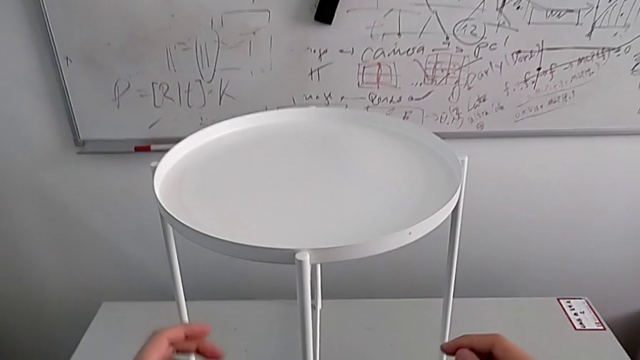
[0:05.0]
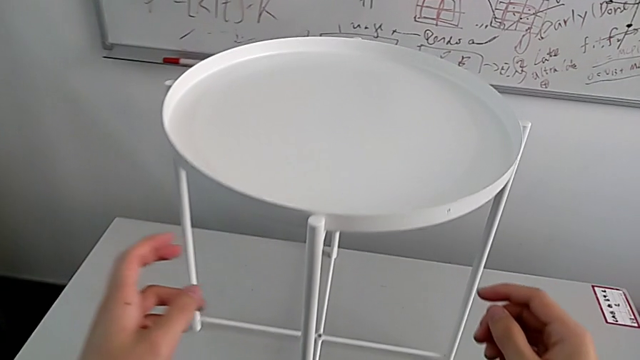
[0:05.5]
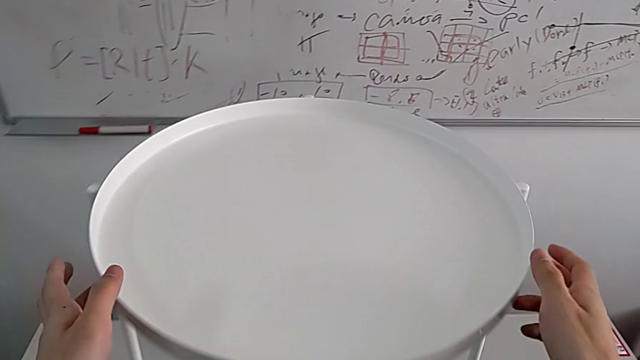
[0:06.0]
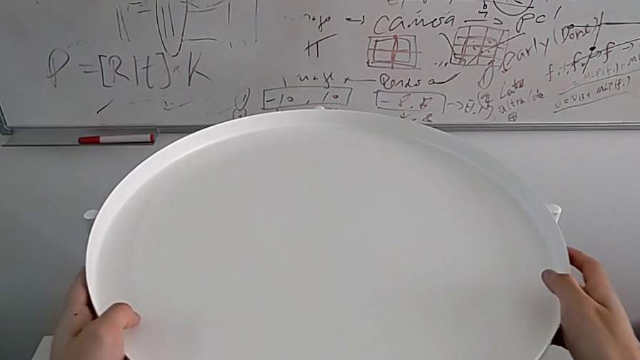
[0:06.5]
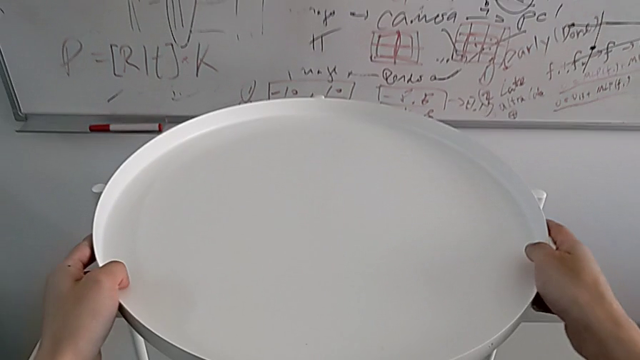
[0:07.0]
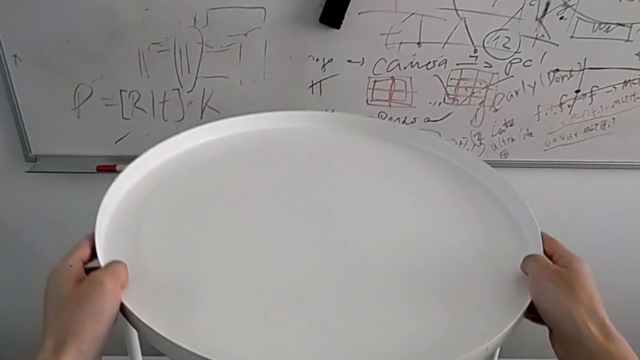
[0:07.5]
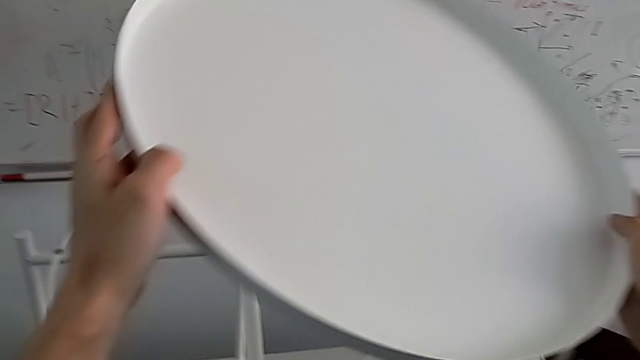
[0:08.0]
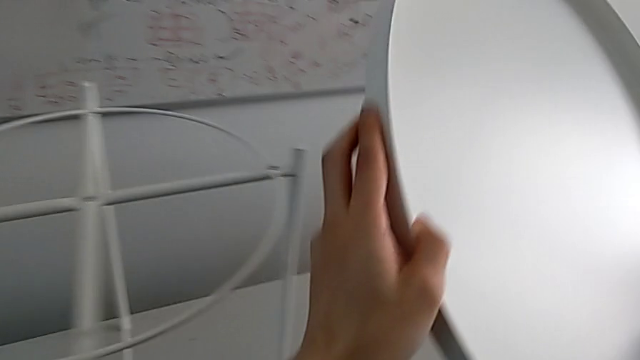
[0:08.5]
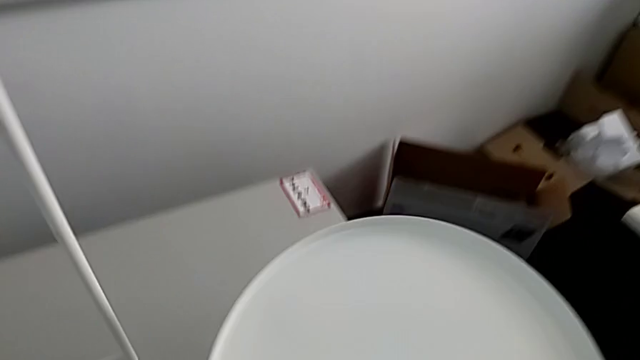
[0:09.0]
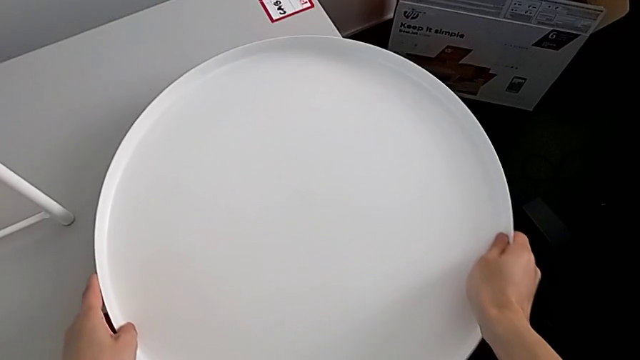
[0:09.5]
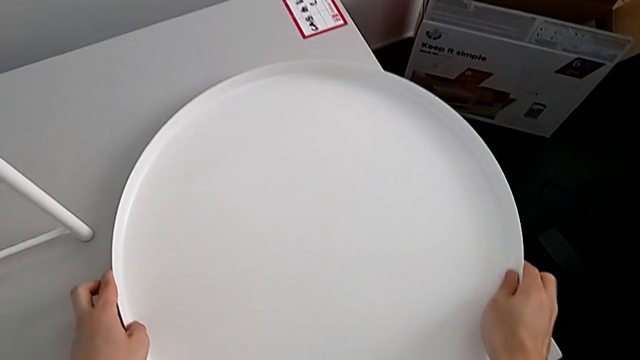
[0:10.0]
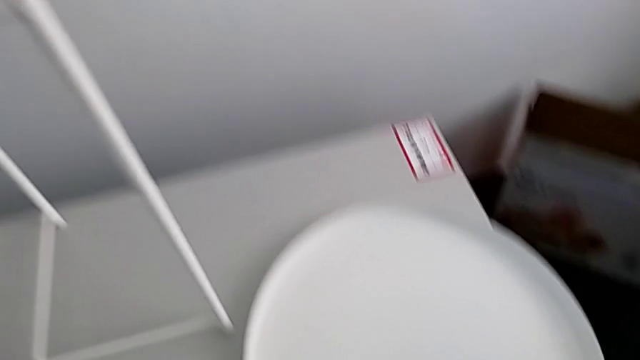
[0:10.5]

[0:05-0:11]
The camera wearer disassembles the round tray. They approach the tray table, disassemble the tray and place it.

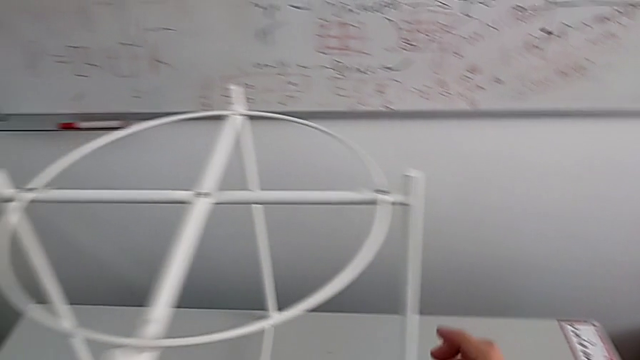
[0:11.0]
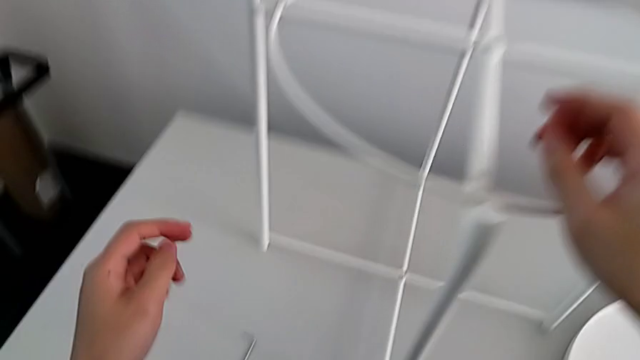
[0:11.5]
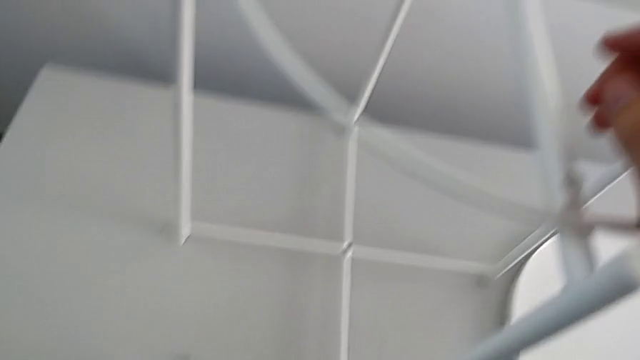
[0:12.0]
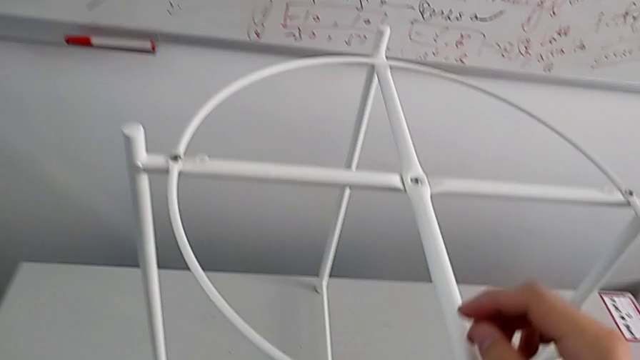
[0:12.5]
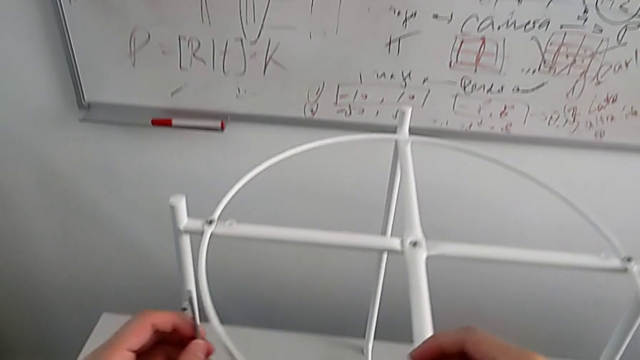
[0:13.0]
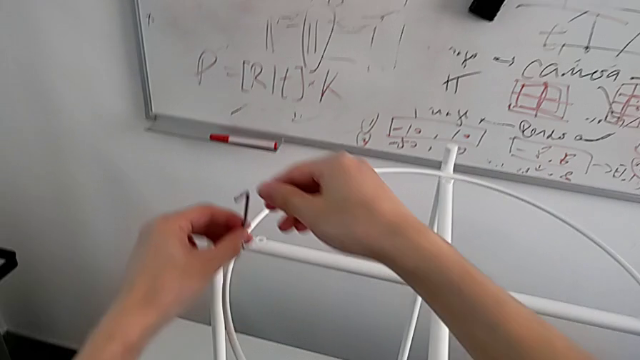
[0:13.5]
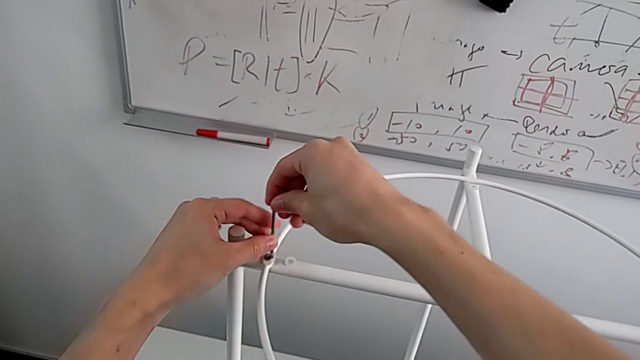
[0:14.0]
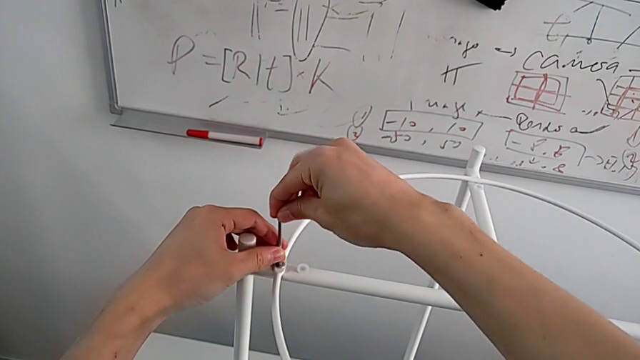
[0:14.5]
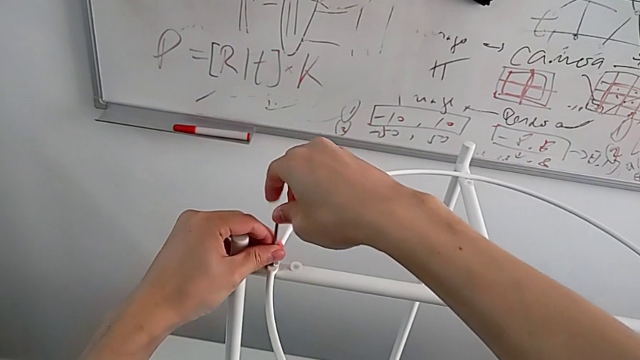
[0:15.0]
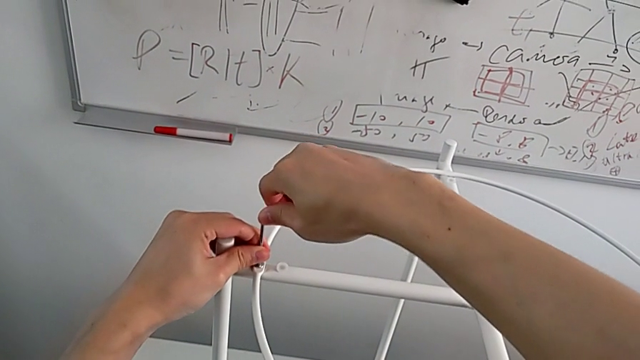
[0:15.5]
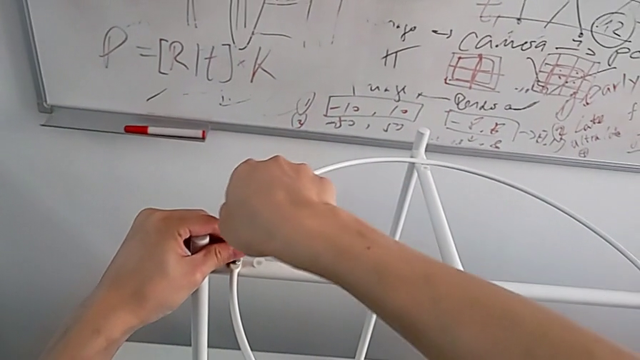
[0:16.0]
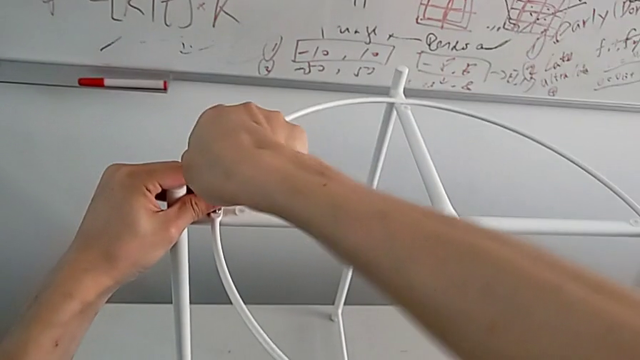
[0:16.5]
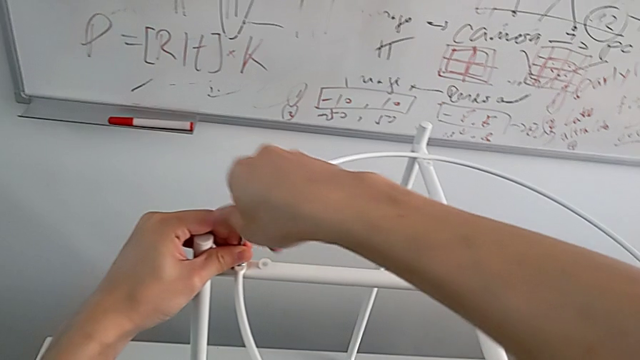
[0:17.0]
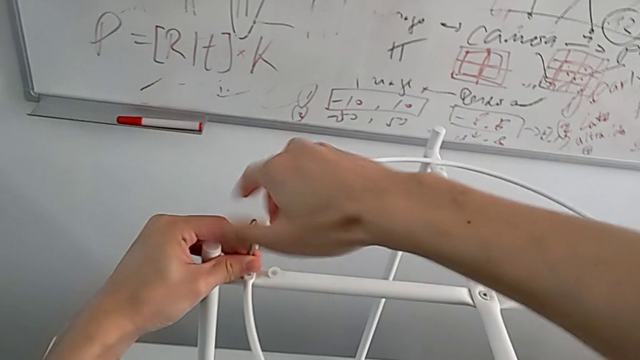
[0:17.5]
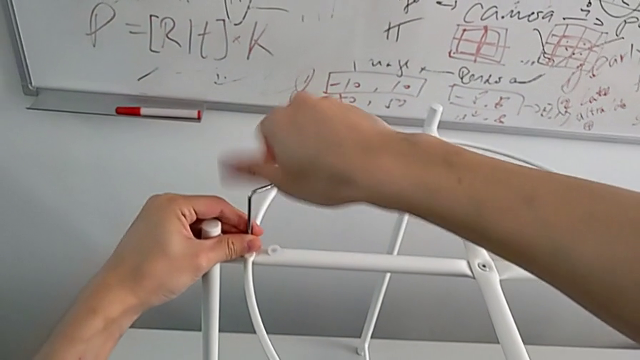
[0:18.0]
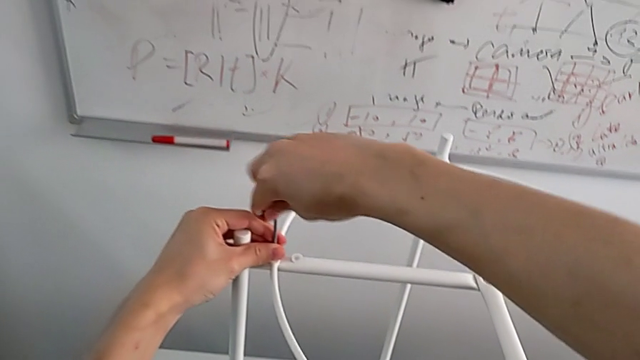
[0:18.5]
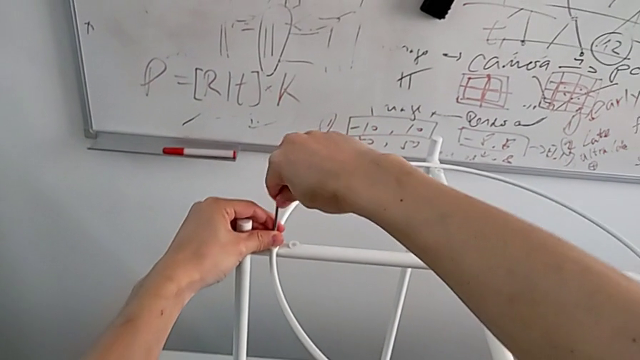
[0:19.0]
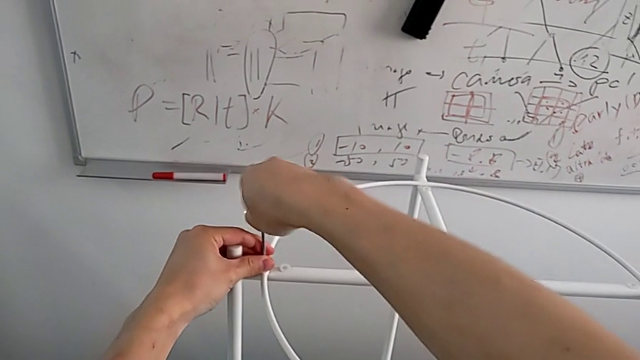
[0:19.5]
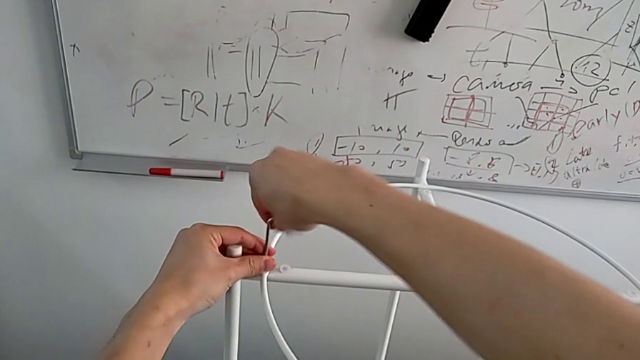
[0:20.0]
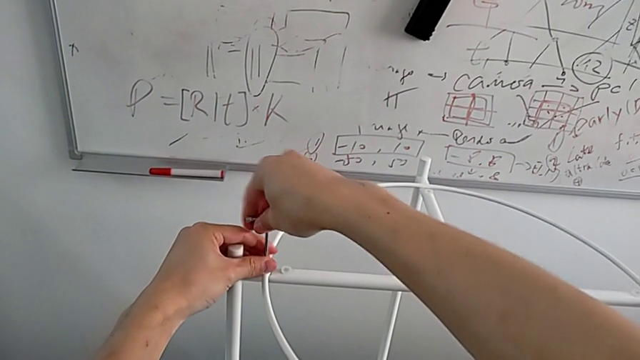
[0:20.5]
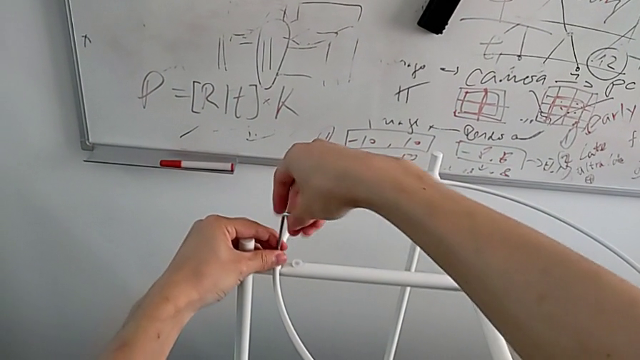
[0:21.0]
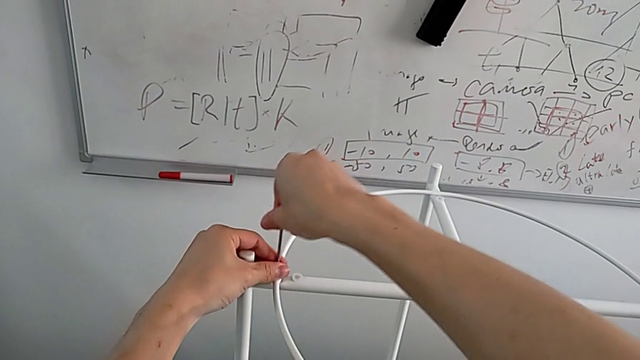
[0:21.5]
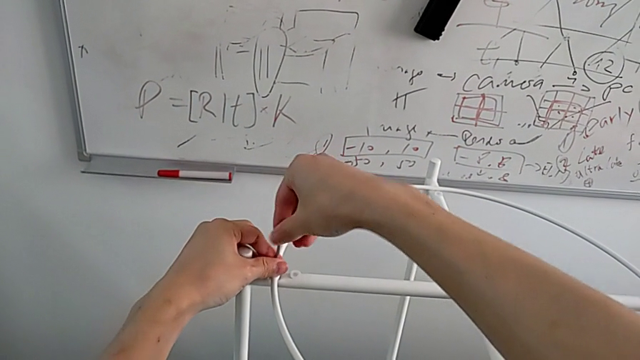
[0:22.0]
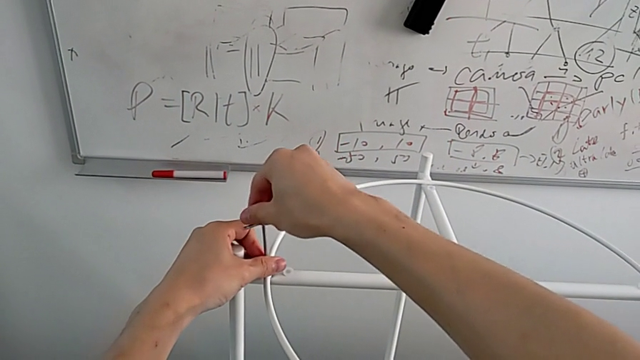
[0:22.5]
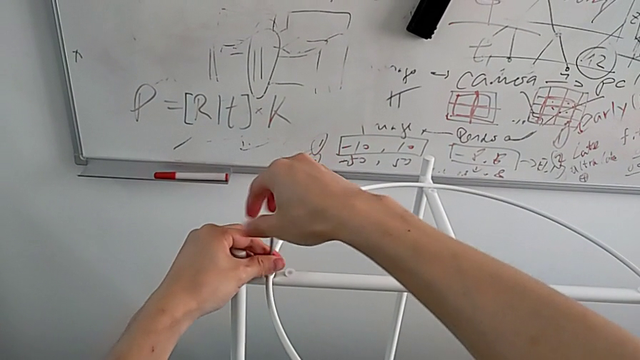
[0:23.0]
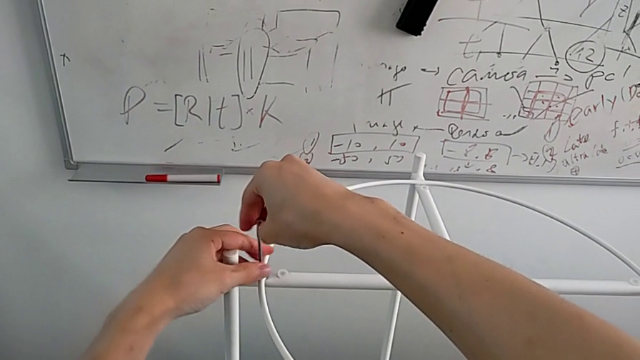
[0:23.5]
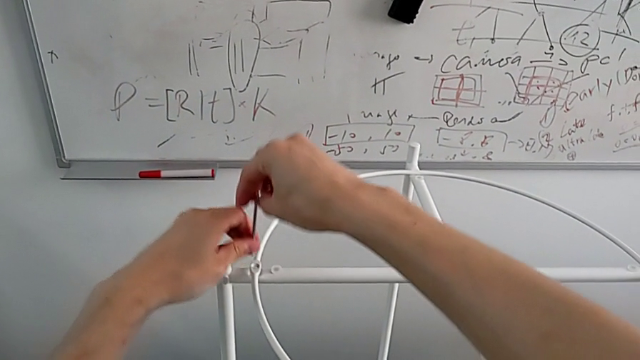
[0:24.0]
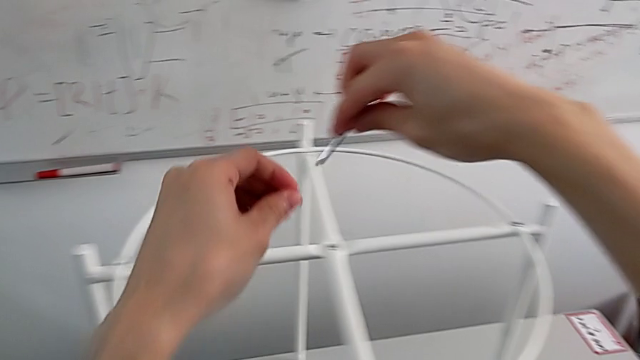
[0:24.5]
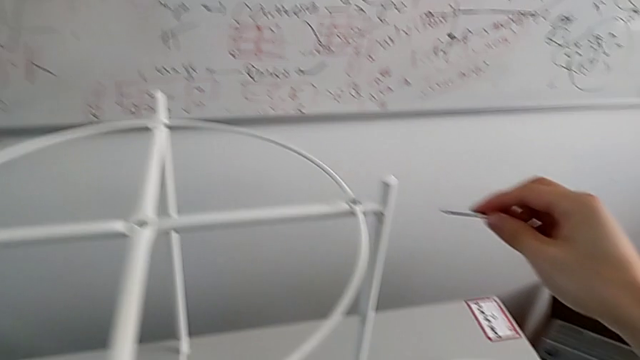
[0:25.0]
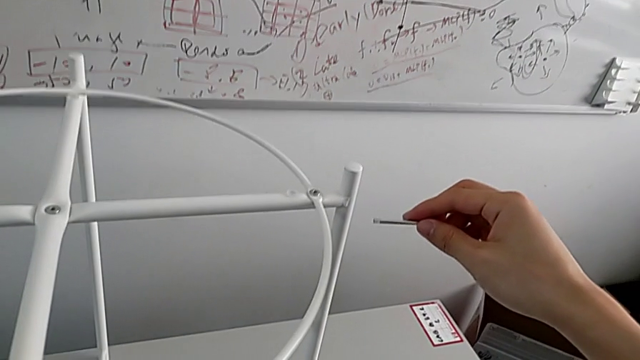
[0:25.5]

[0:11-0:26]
The camera wearer unscrews the first hex socket heads from the circle. They grab the Allen wrench, approach it, insert it, unscrew the hex socket head, disassemble it, withdraw the Allen wrench and place the hex socket head.
